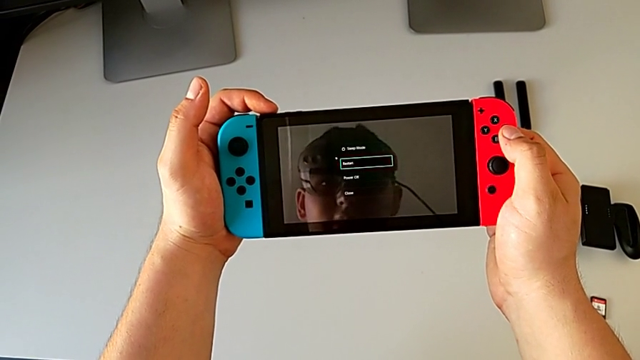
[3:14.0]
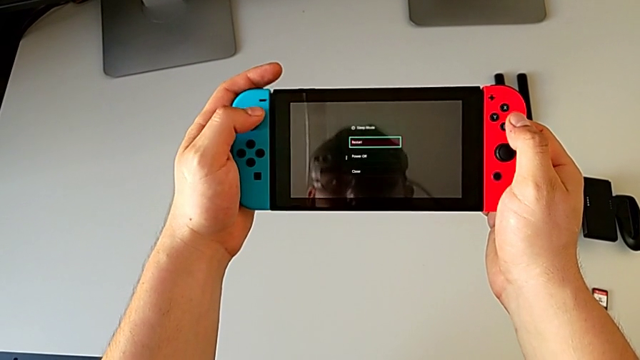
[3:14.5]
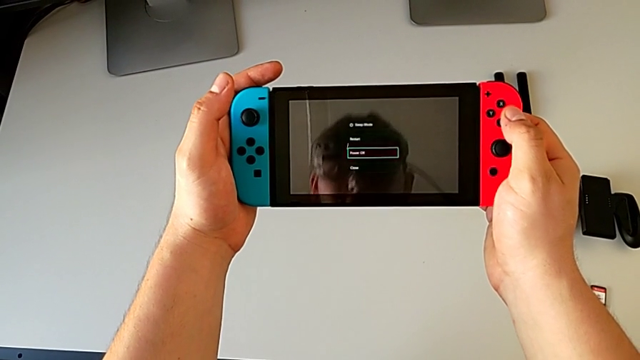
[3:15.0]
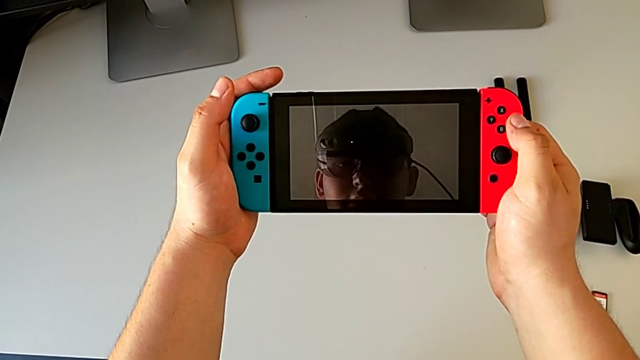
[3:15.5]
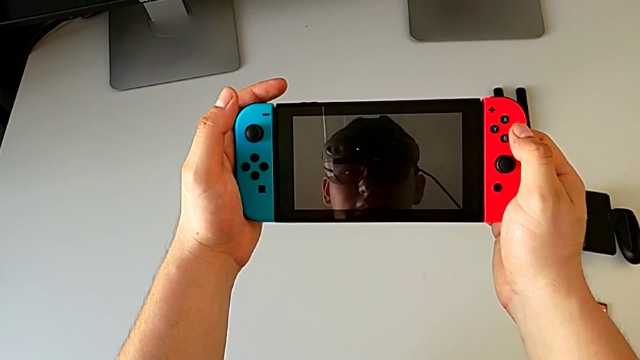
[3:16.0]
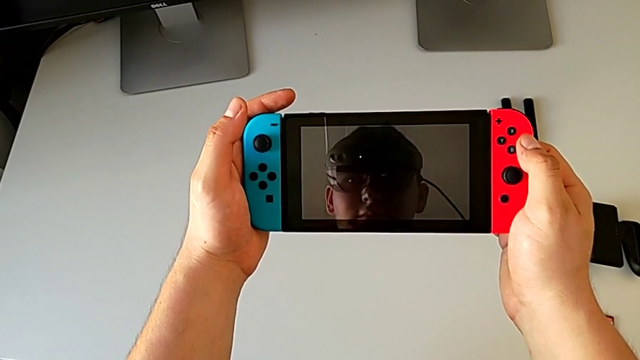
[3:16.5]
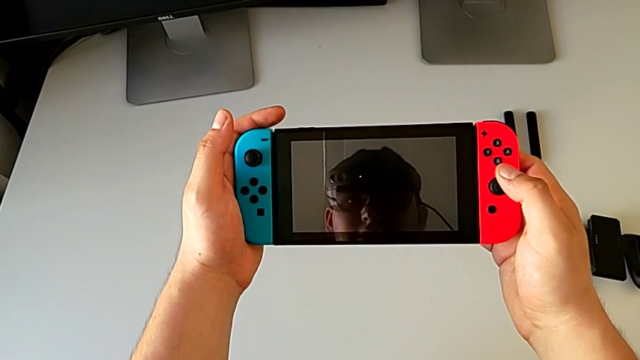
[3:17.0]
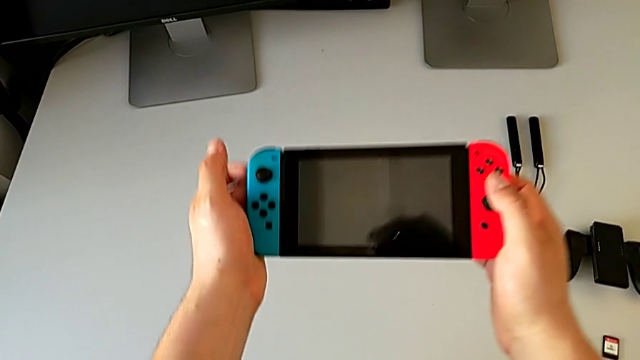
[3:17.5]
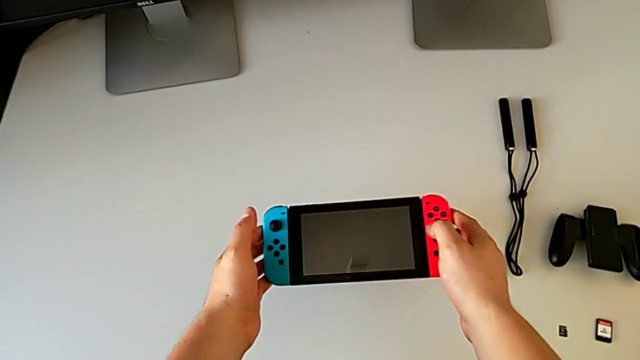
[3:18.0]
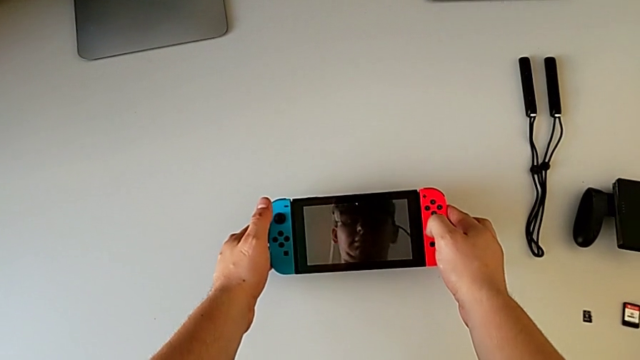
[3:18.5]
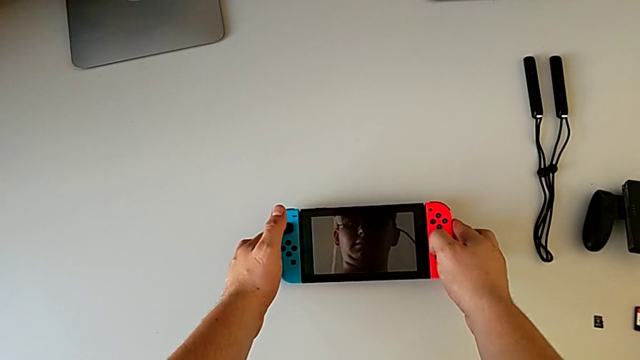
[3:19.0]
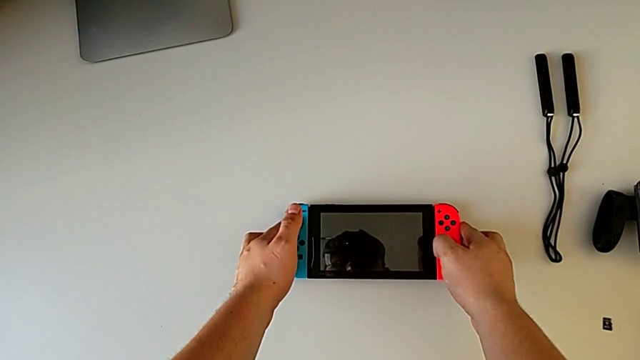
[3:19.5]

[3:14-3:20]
The camera wearer is turning off the Nintendo Switch. They turn off the Nintendo Switch and place it.
